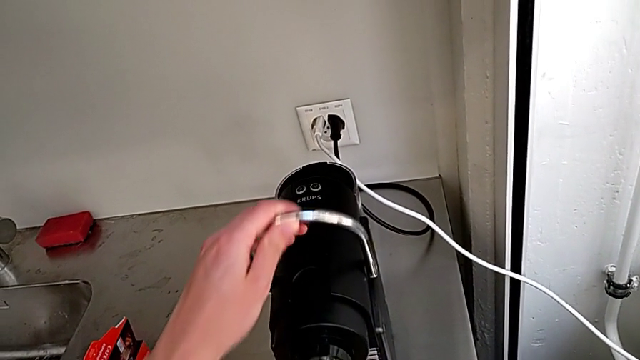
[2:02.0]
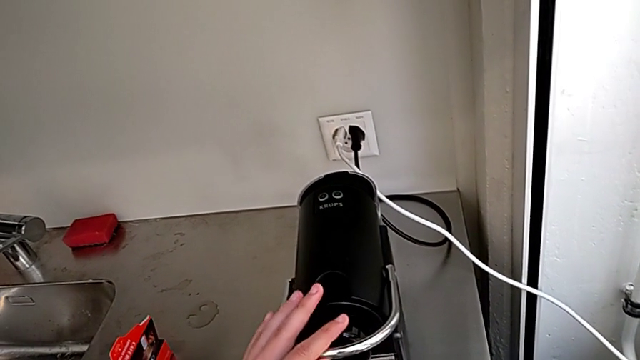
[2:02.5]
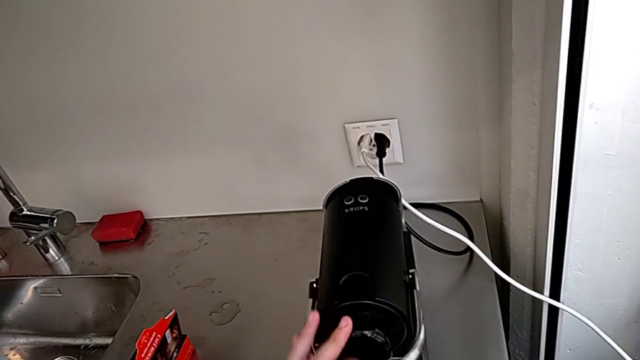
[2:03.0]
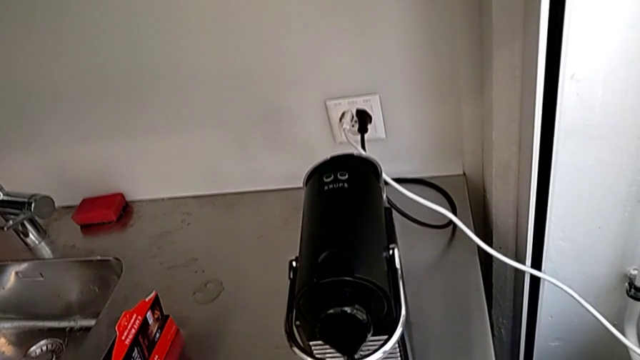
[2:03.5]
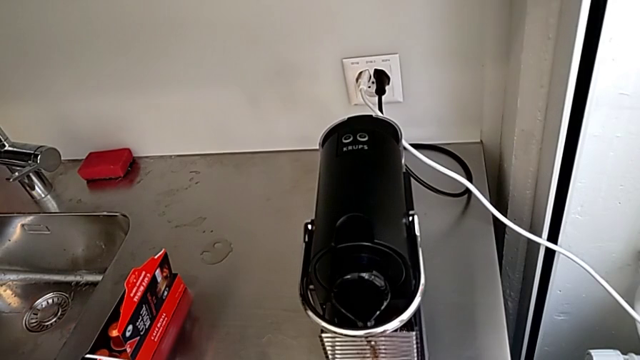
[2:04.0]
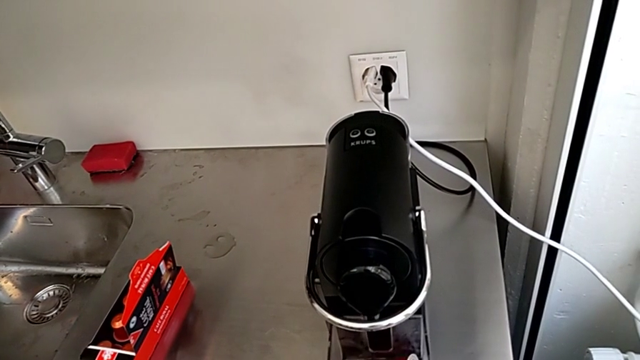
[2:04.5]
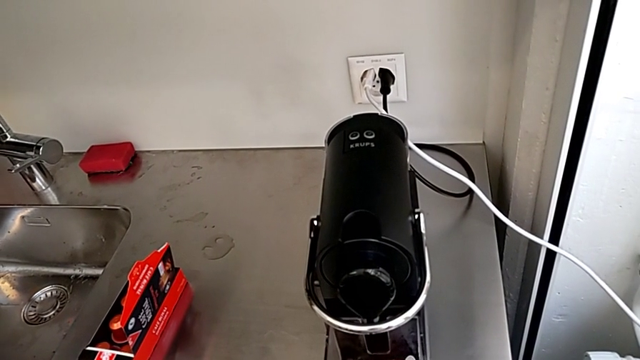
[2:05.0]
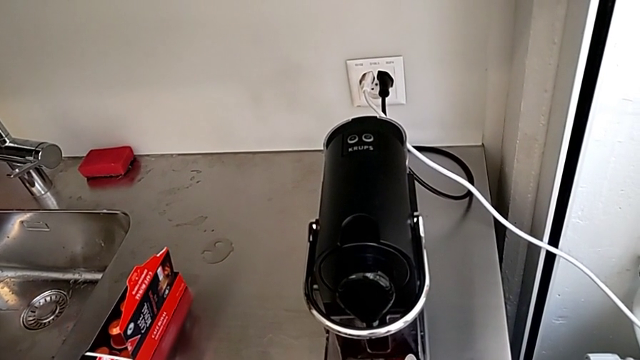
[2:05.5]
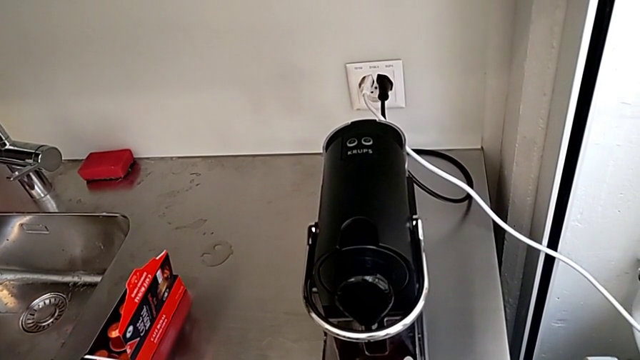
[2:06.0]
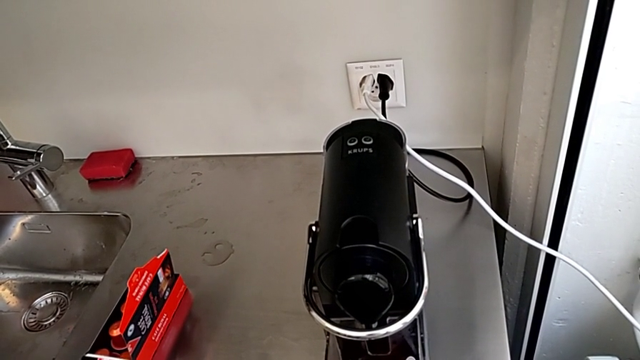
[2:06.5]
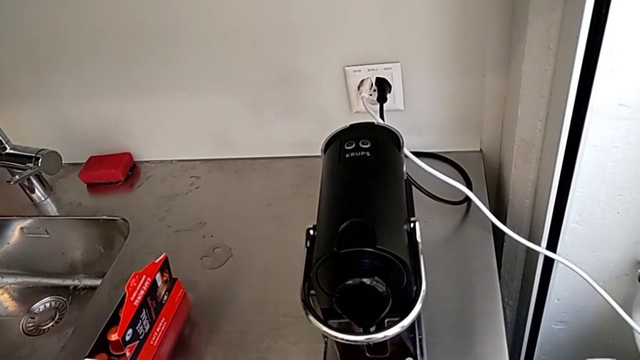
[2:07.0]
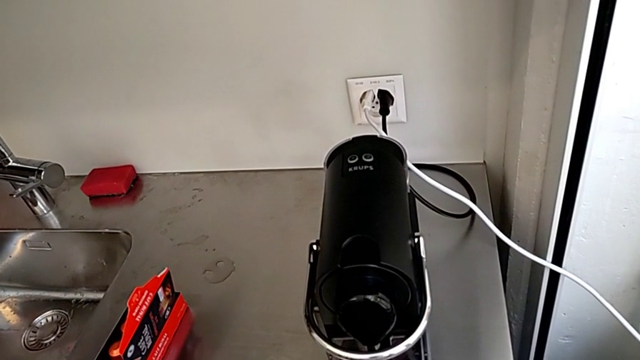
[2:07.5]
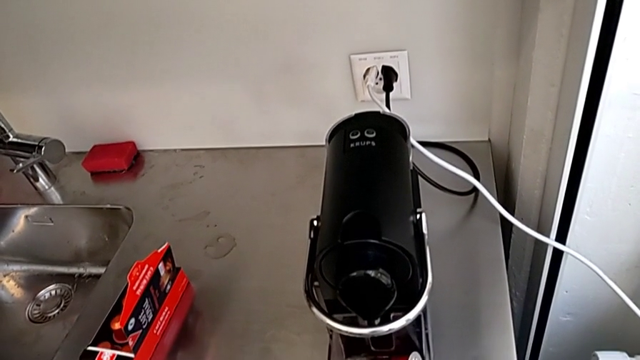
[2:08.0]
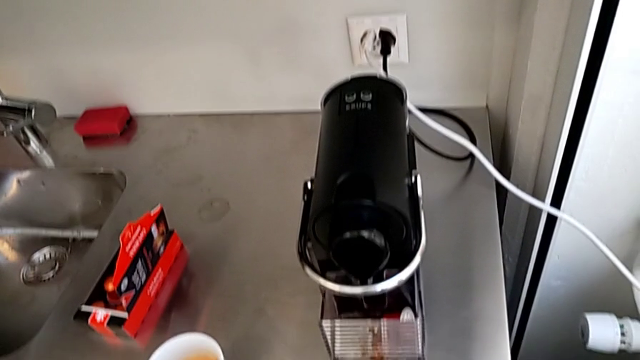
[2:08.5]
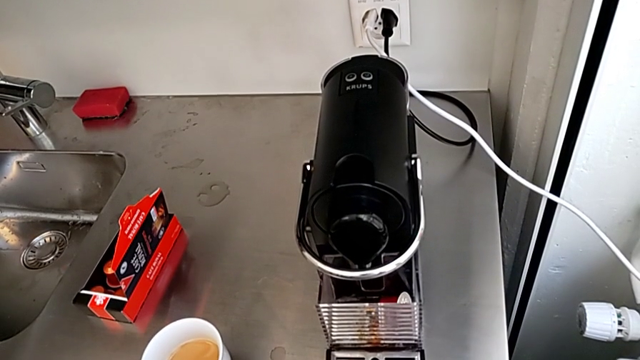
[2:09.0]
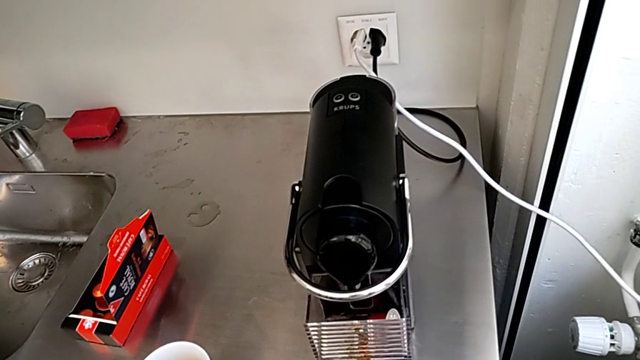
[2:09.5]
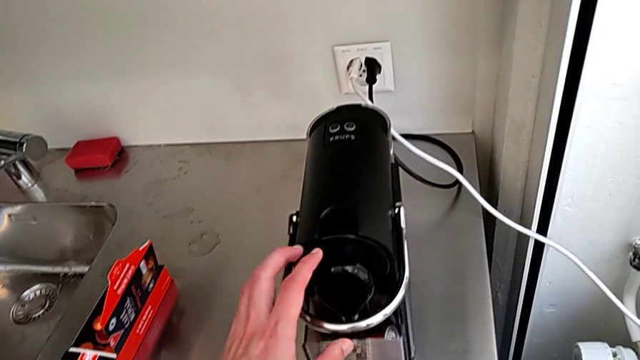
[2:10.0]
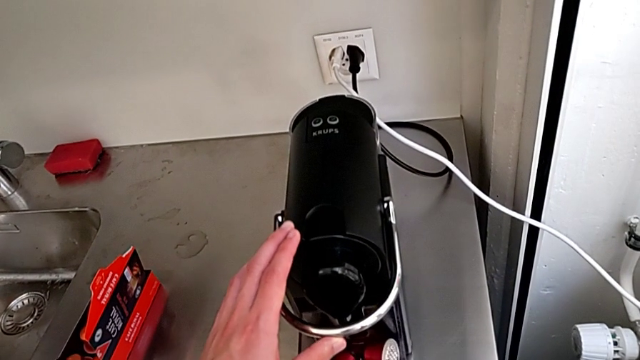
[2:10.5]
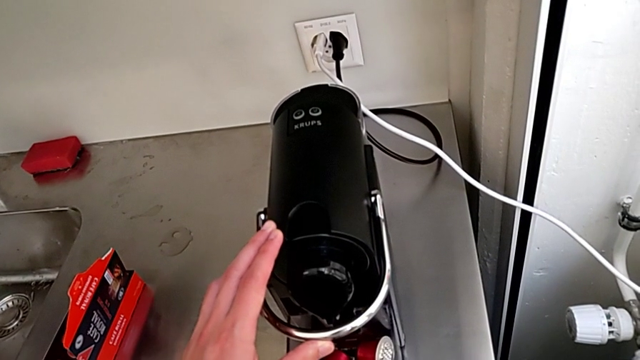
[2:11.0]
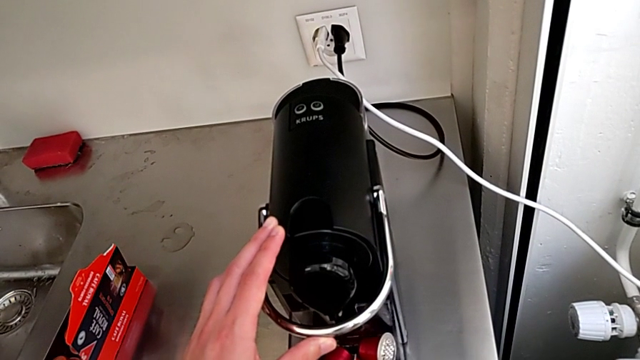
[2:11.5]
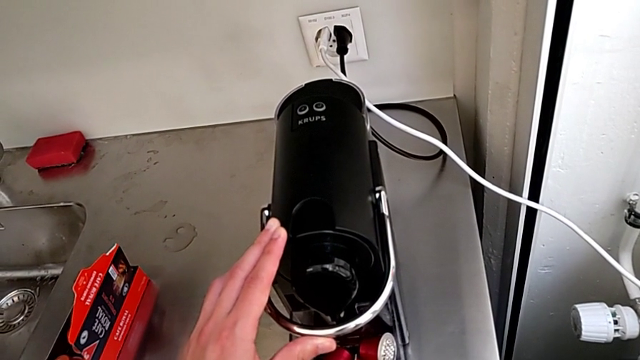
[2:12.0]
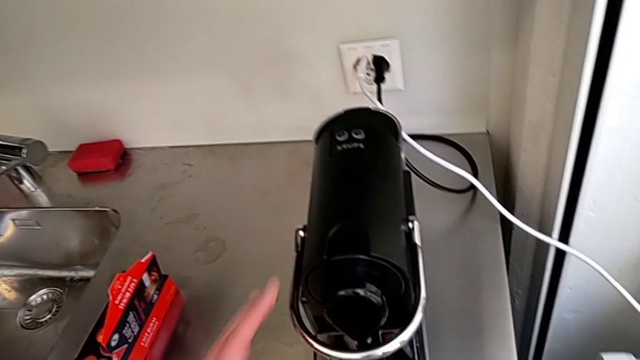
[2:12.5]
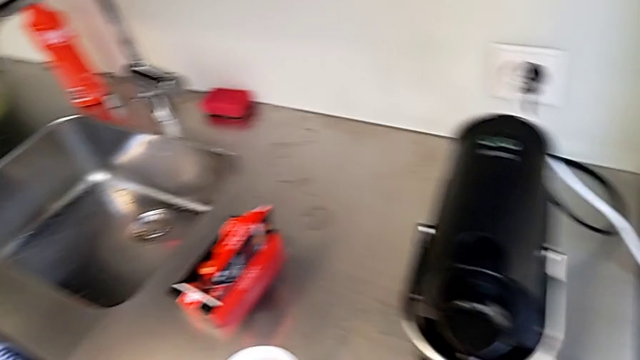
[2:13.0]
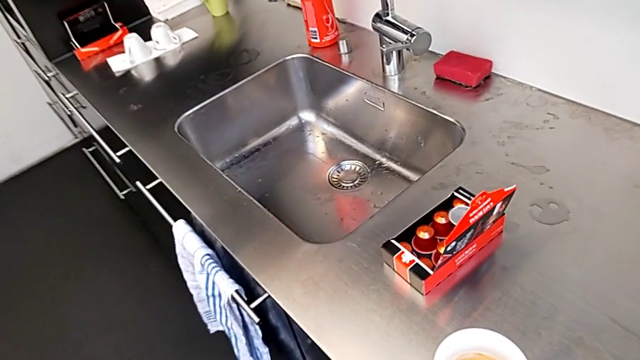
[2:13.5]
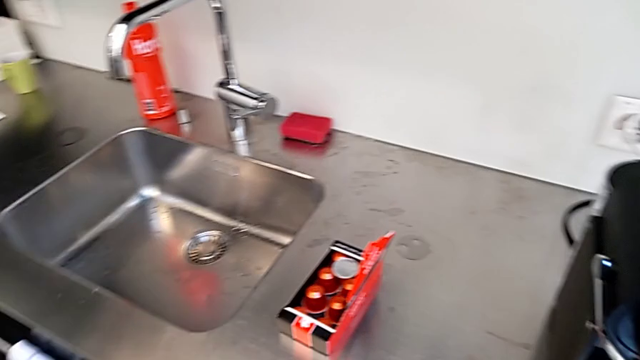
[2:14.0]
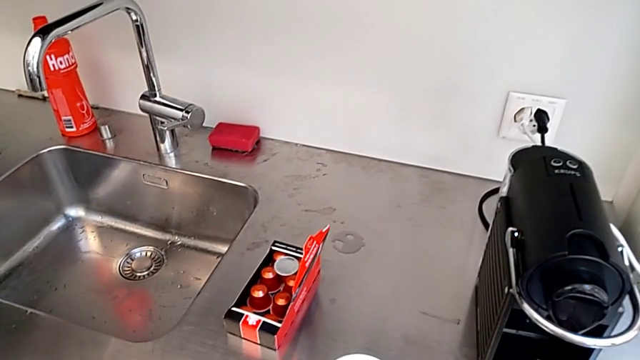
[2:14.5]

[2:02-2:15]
The camera wearer is emptying the container of capsules. They push the lever, withdraw the drip tray, touch the lever and lift the capsule container.

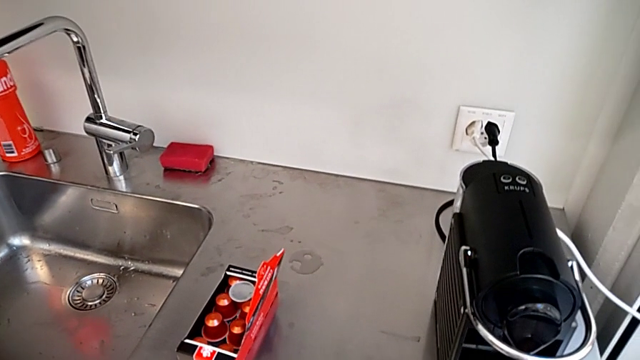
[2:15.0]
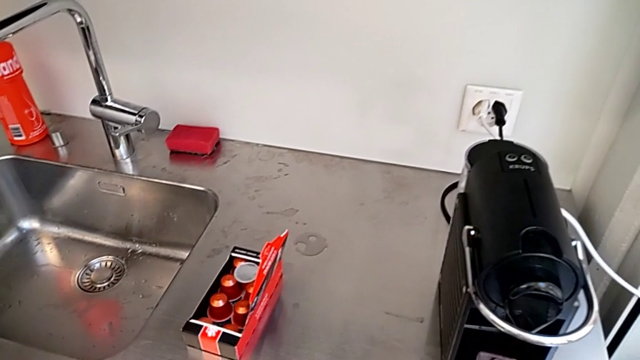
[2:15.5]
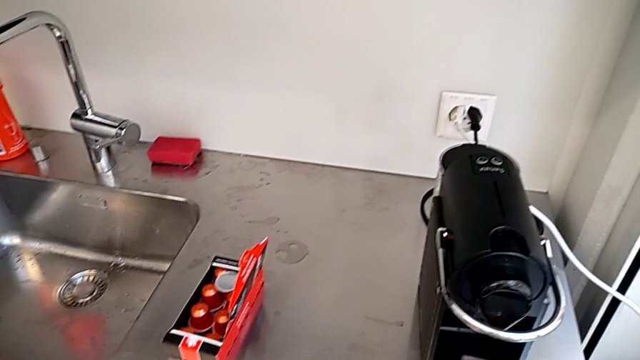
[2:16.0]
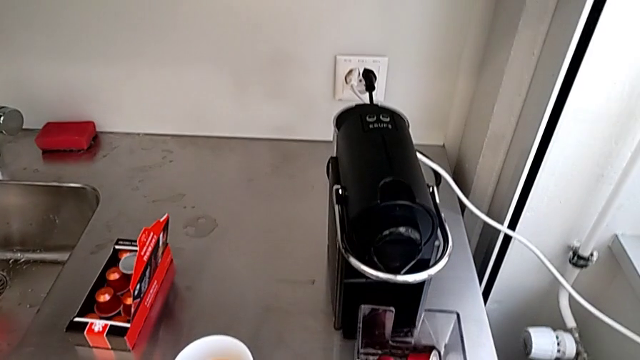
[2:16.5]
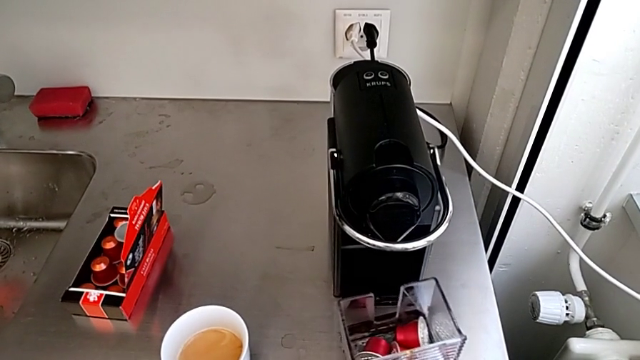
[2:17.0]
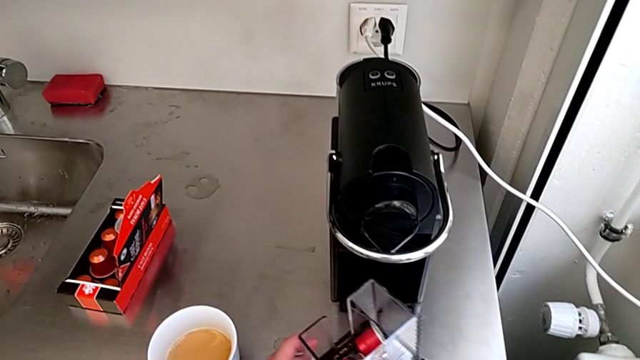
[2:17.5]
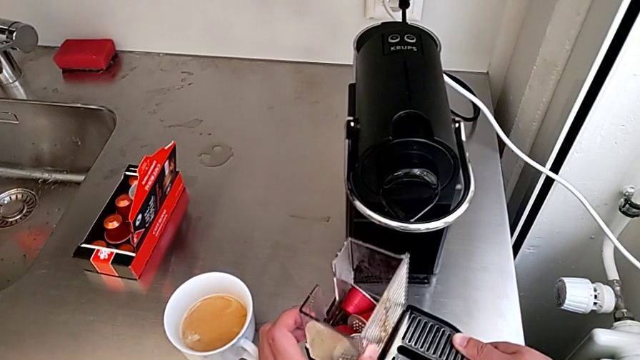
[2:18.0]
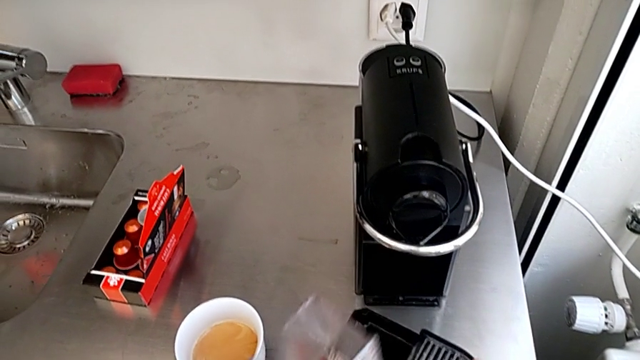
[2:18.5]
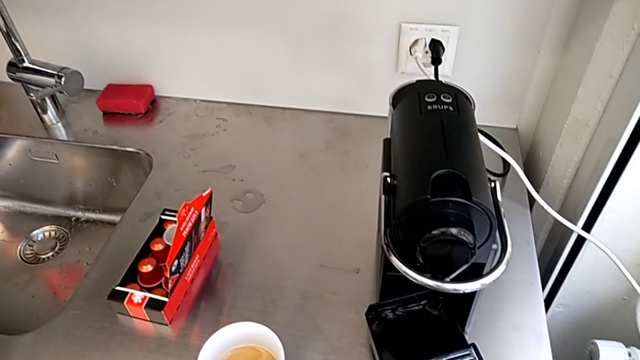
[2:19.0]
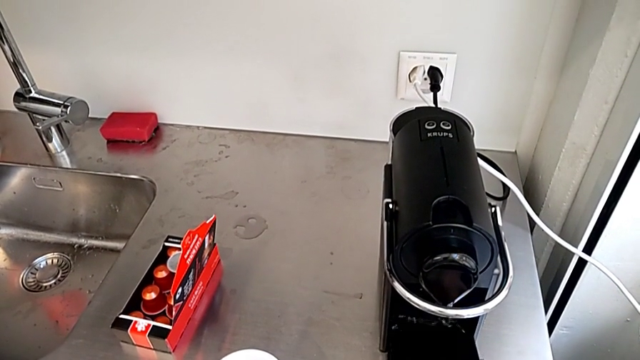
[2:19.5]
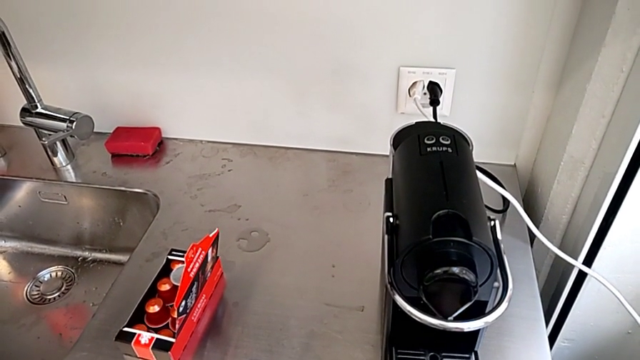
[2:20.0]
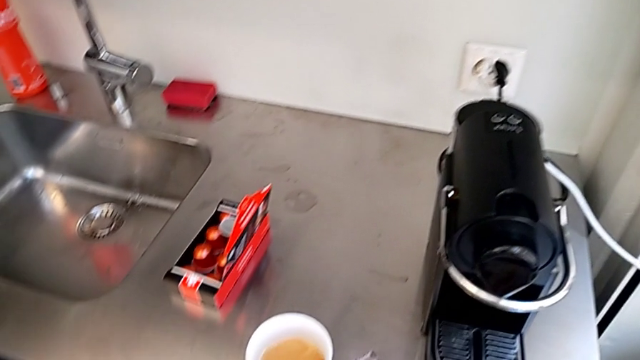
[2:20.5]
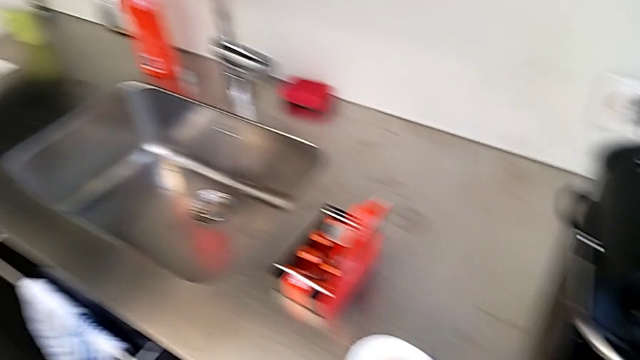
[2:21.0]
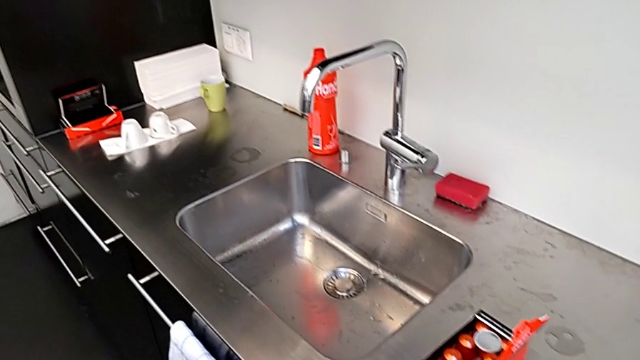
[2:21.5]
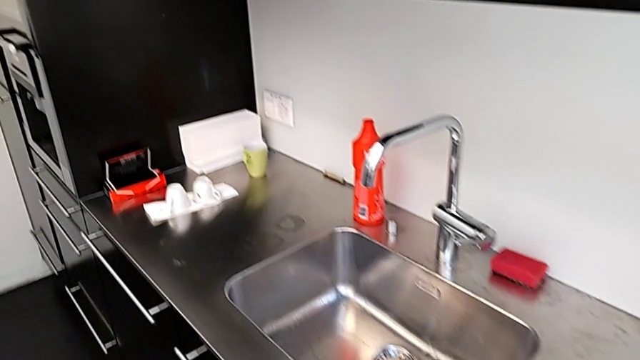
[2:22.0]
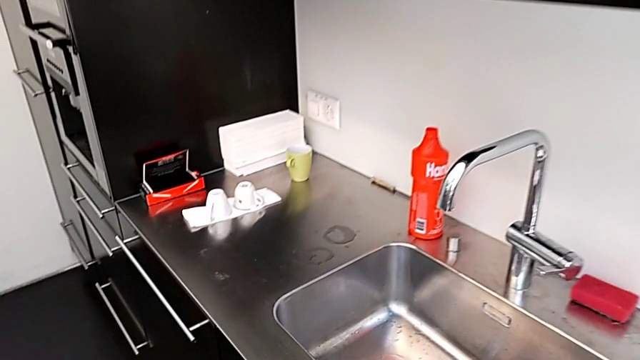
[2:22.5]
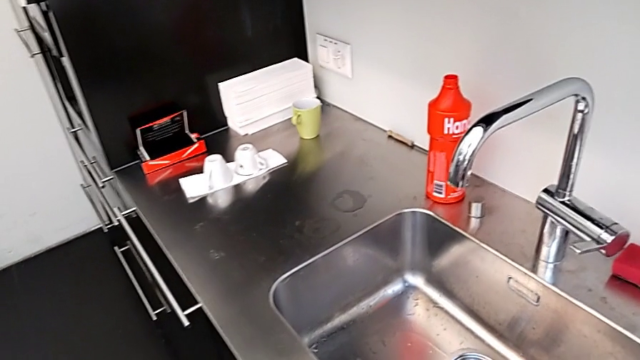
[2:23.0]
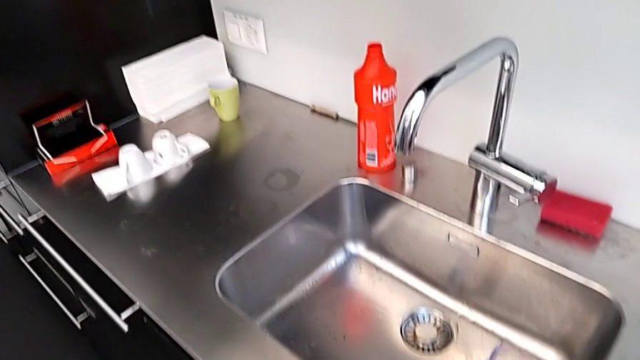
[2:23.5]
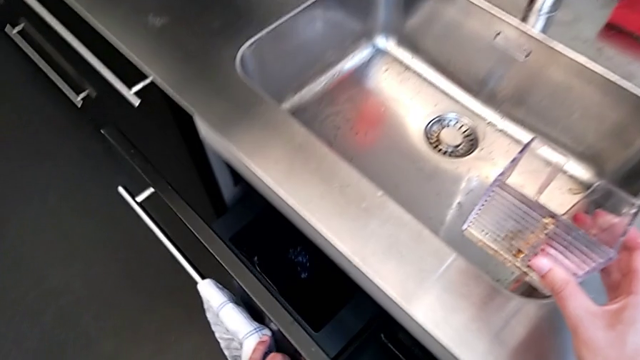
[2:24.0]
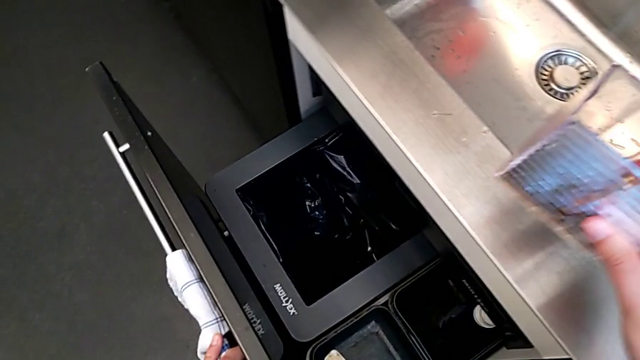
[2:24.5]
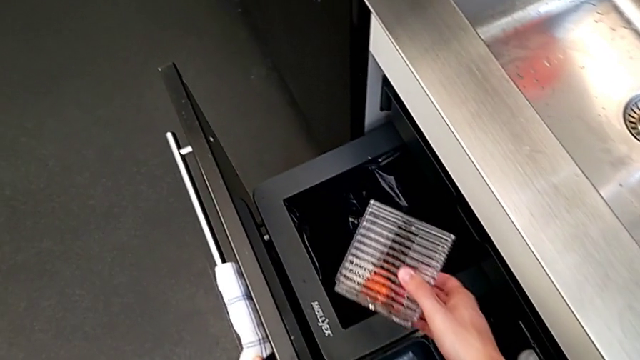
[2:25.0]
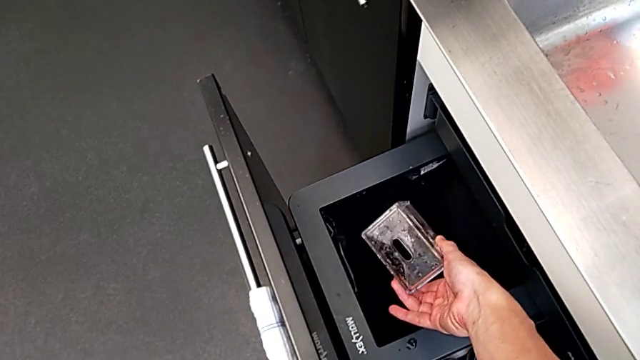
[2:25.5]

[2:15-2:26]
The camera wearer is emptying the container of capsules. They disassemble the drip tray, withdraw the capsule container, insert the drip tray, open the garbage bin and drop the coffee capsule.
